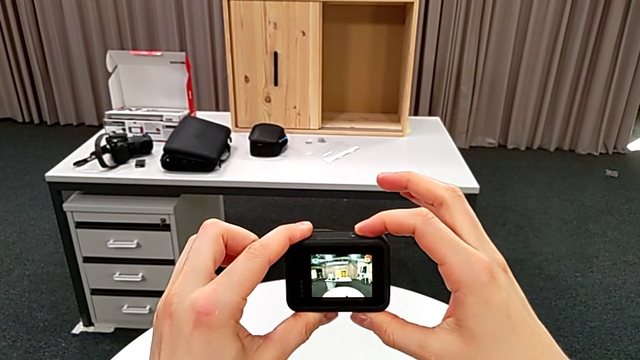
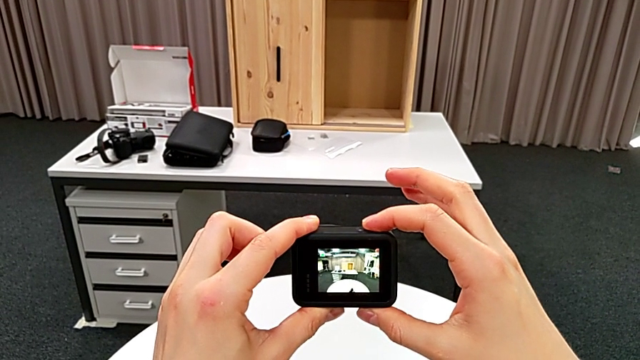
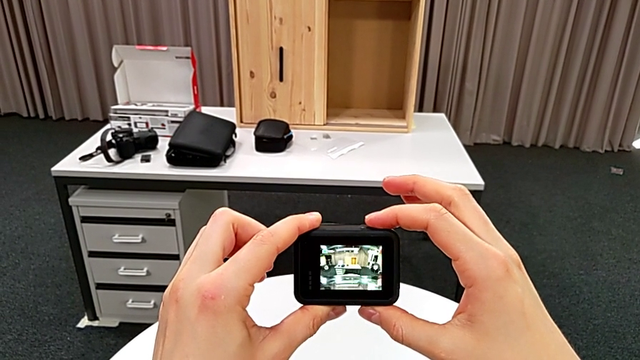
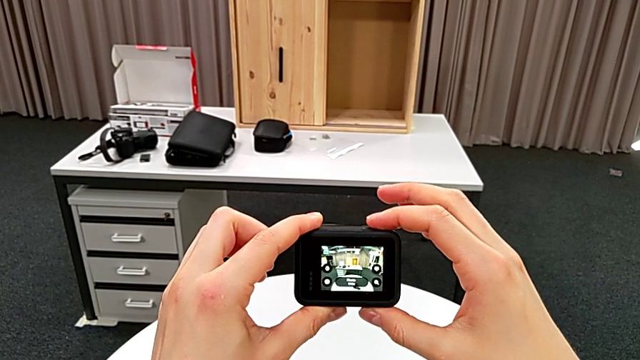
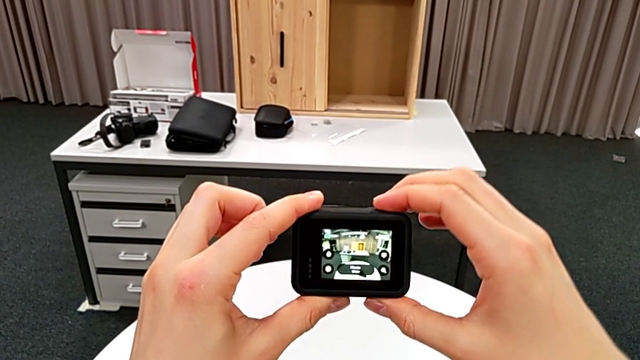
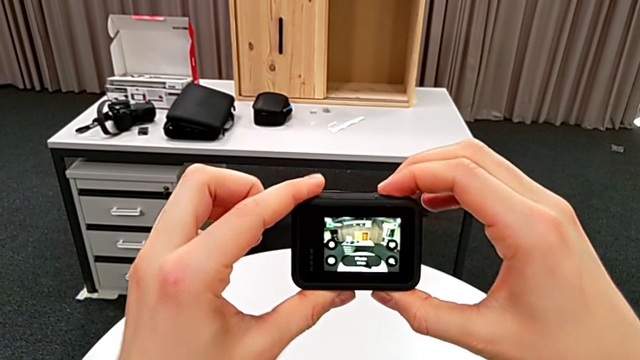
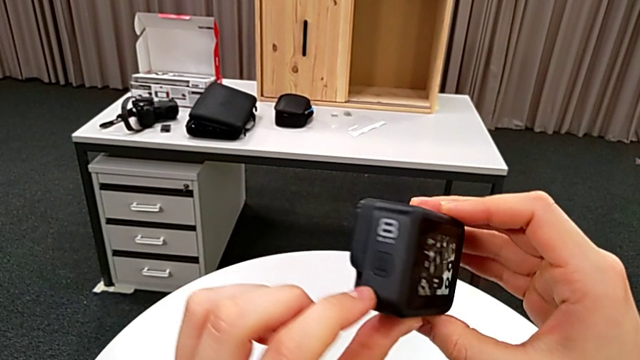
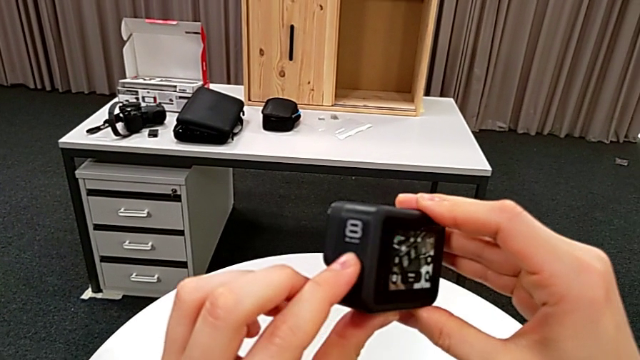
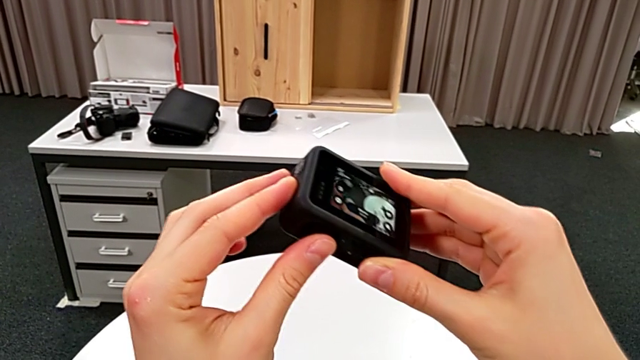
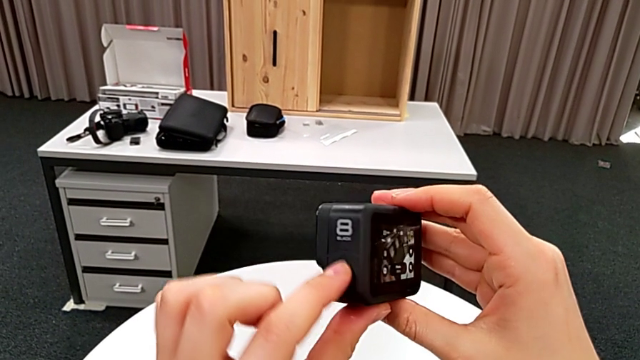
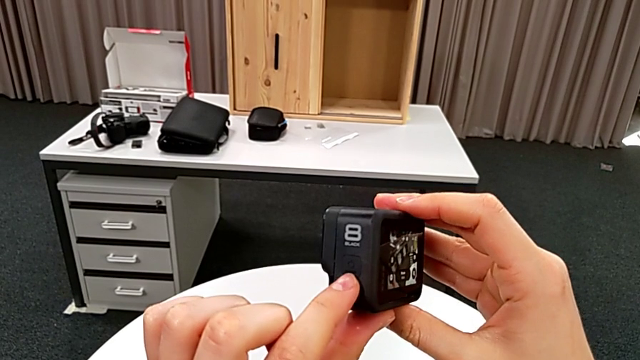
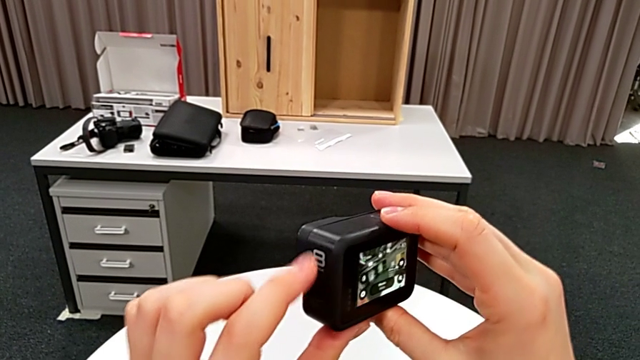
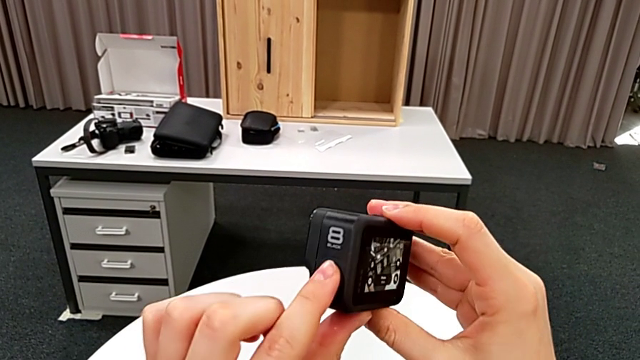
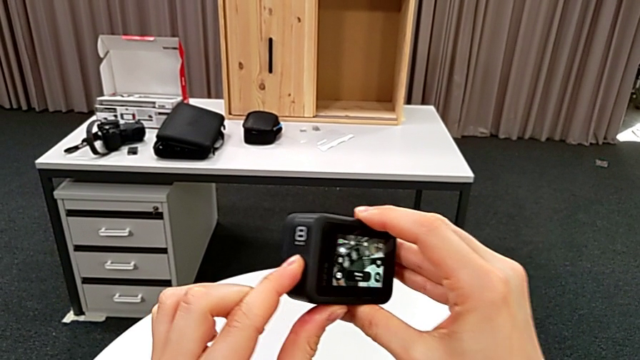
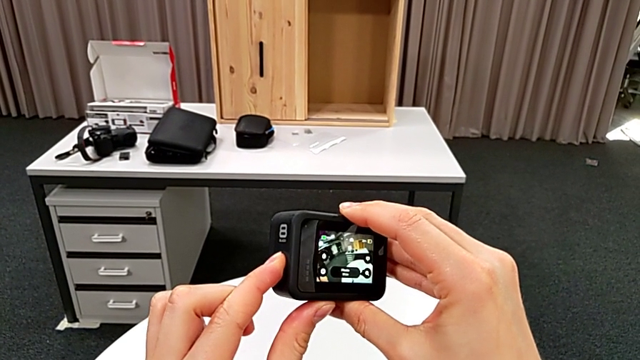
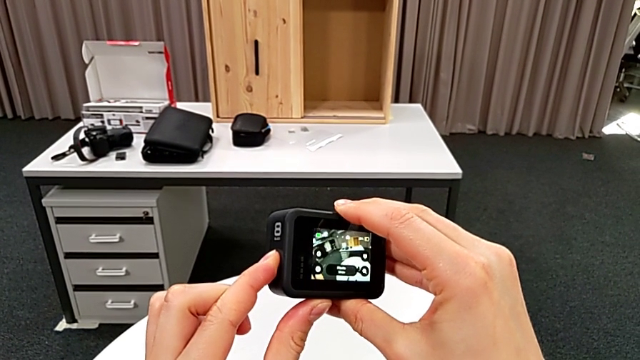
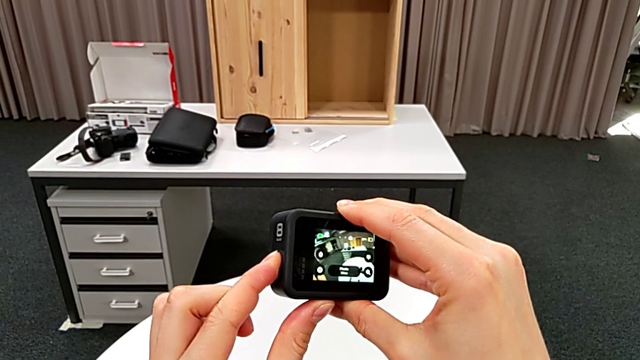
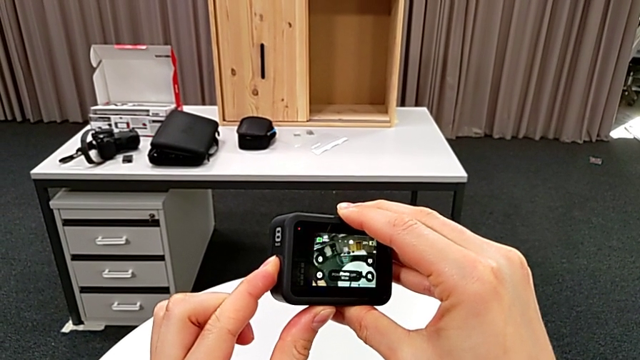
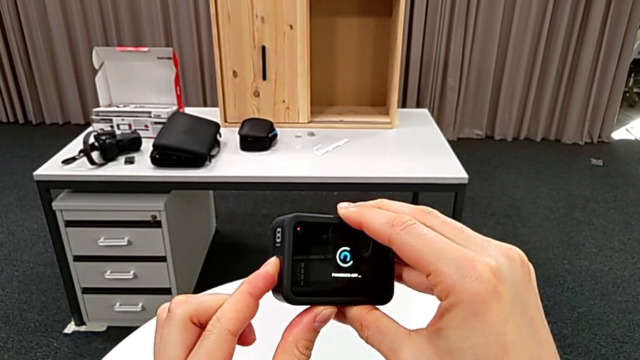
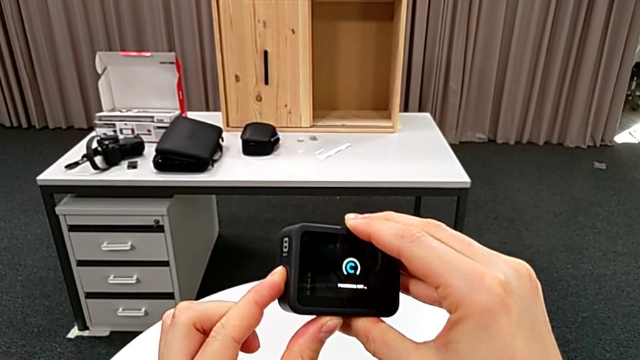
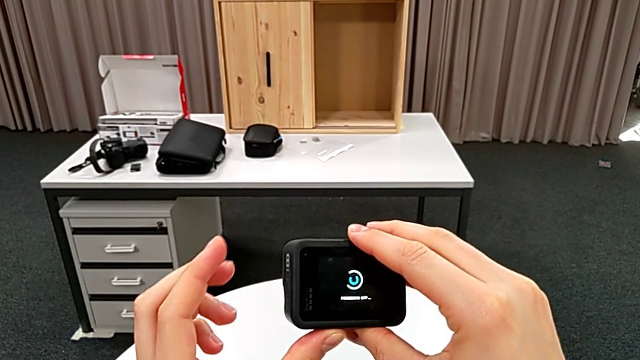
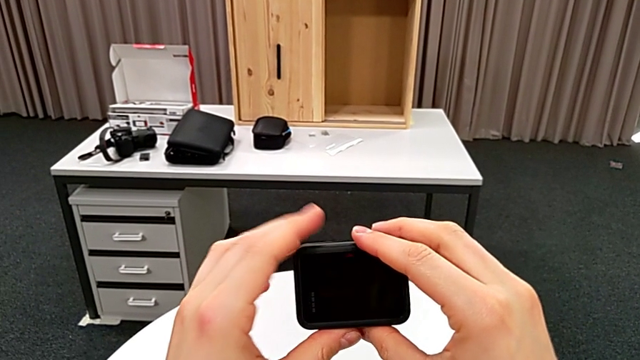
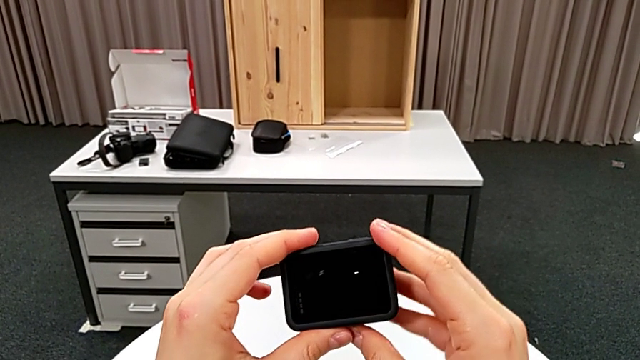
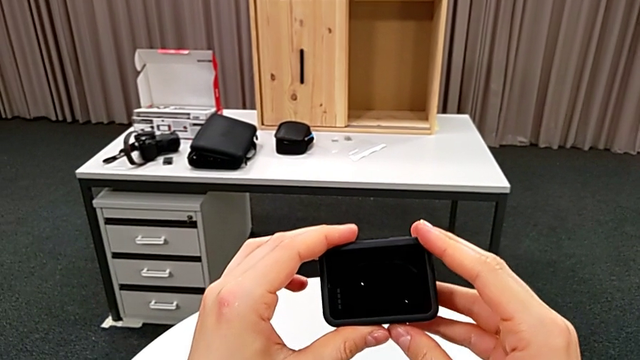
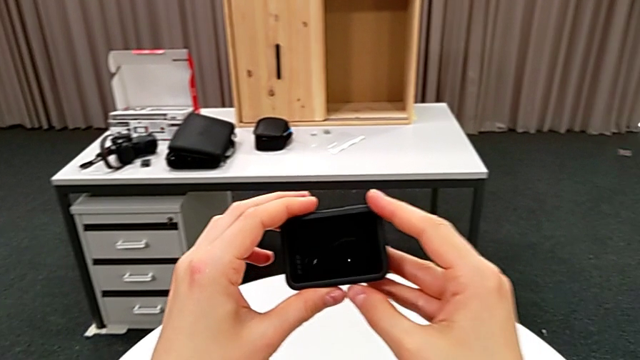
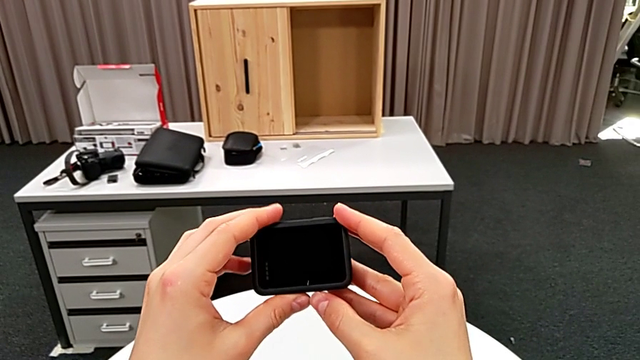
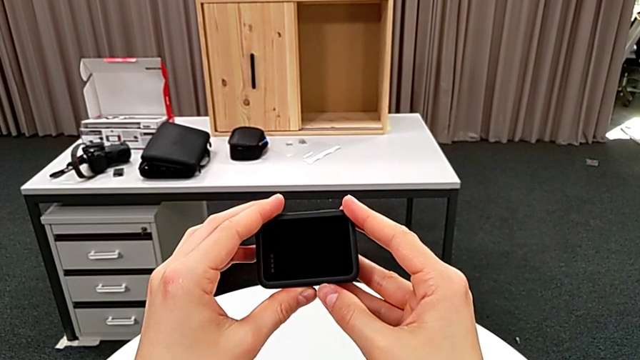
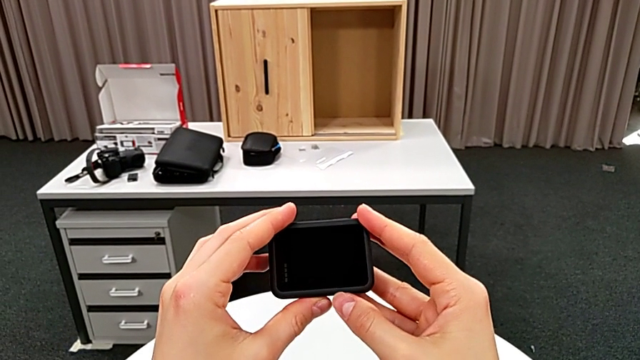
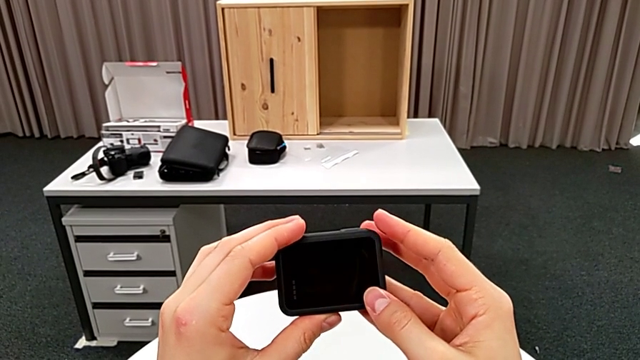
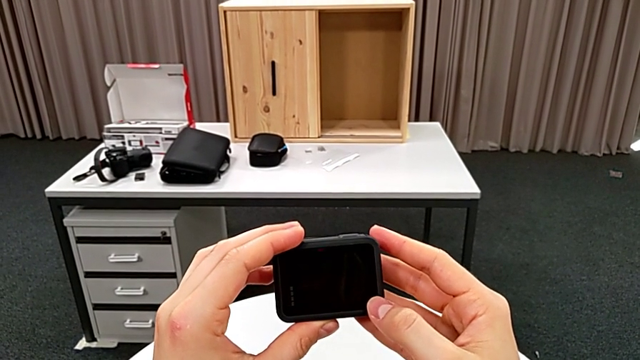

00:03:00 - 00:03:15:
The camera wearer is turning off their GoPro. They wrongly press the button, pressing the recording button, flip the GoPro, press the button twice and hold the GoPro.

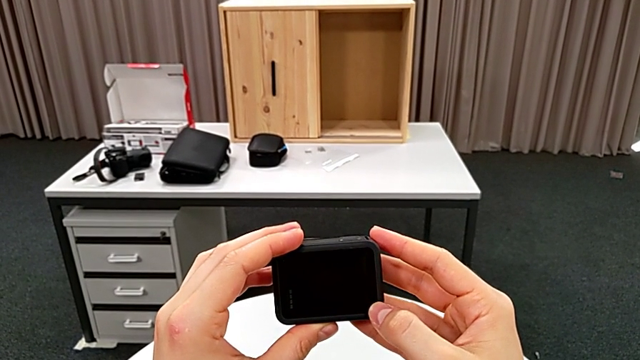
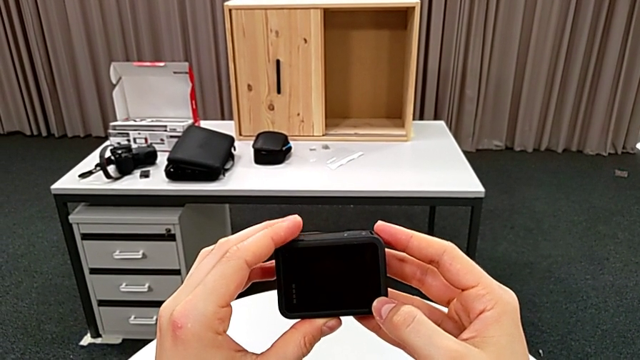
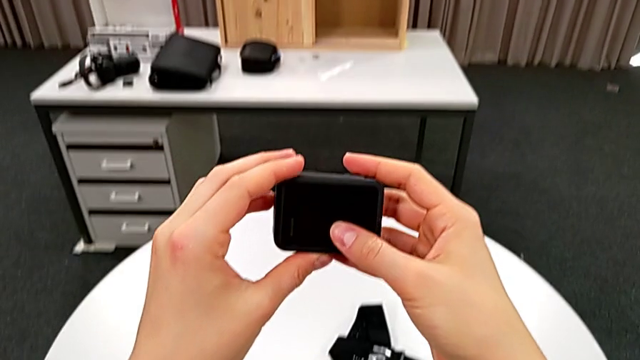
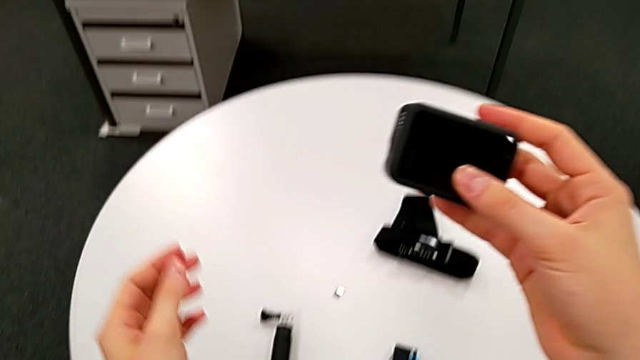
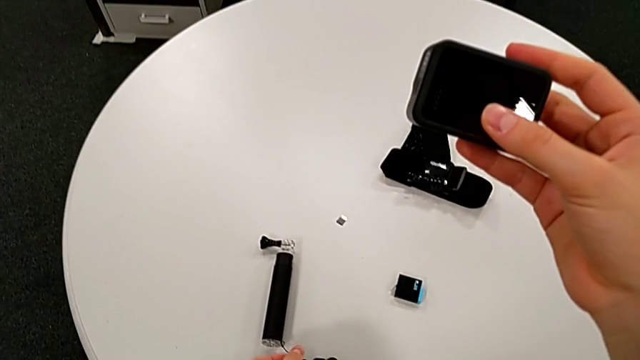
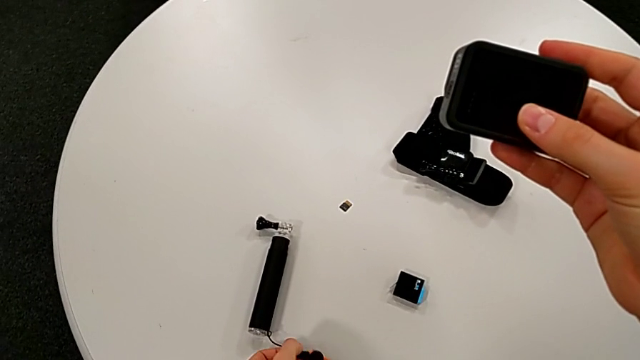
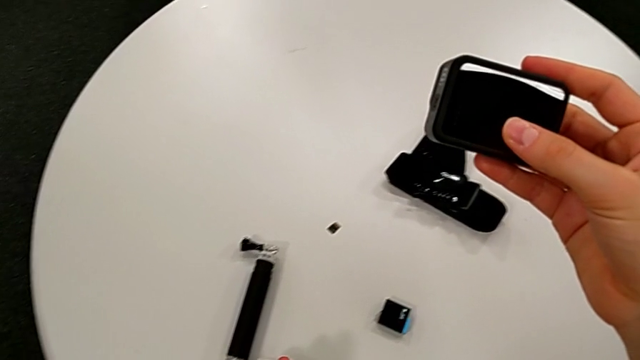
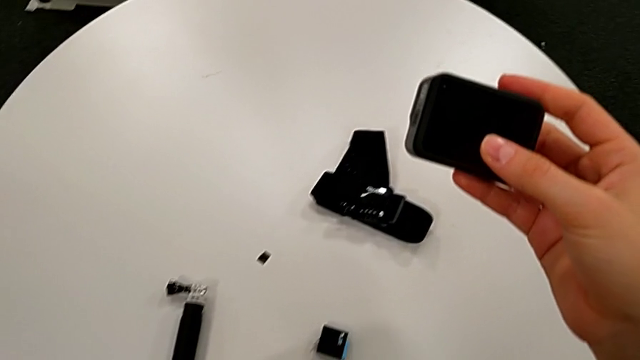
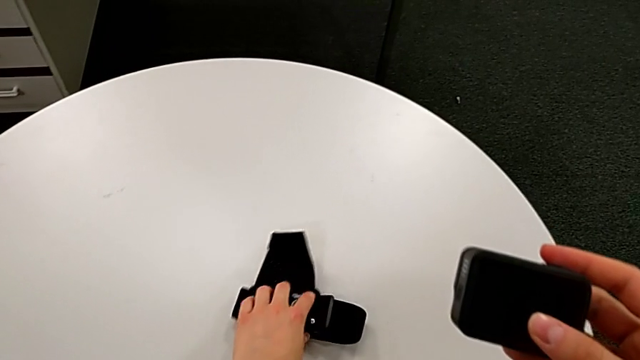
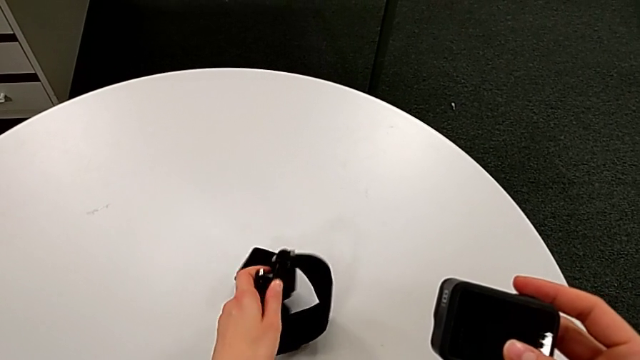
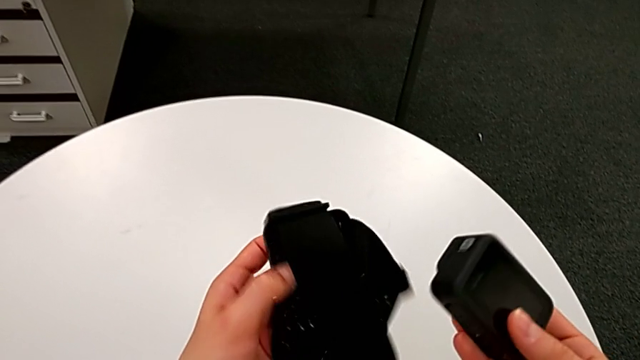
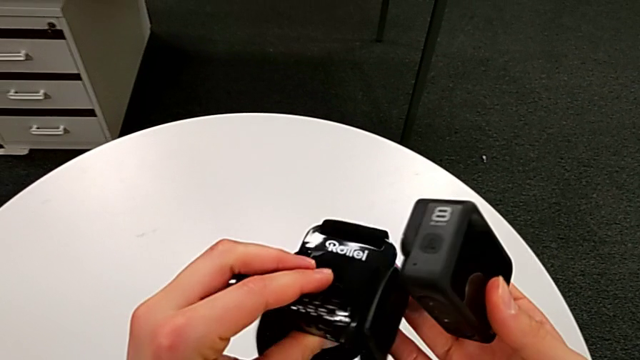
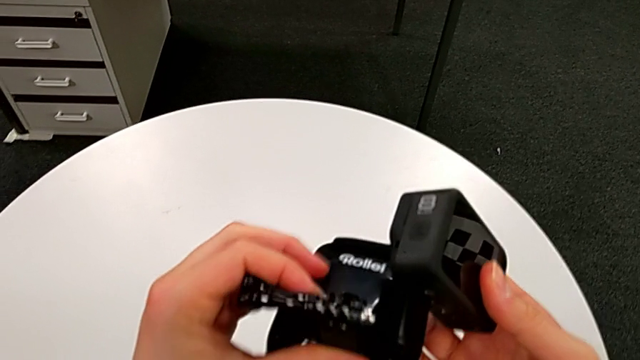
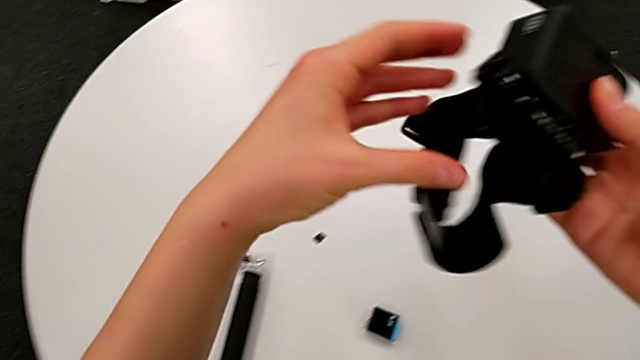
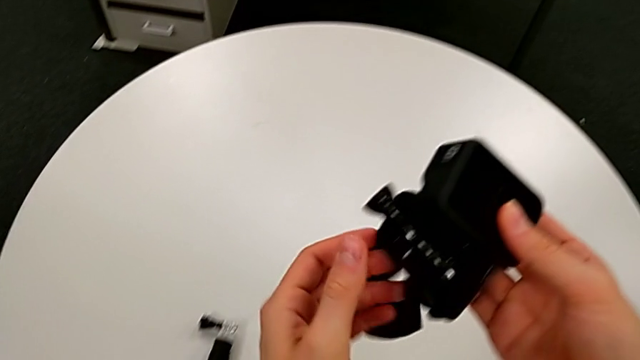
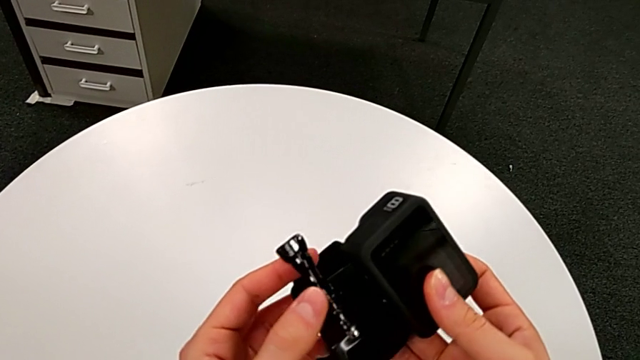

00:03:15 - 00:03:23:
The camera wearer is mounting the strap onto the GoPro. They grab the strap.
